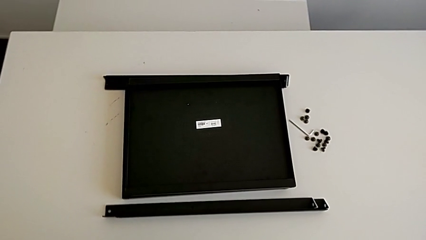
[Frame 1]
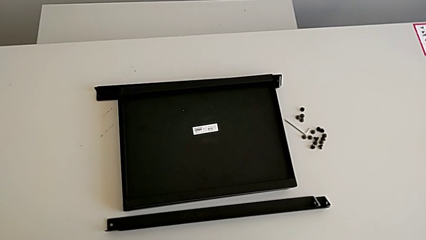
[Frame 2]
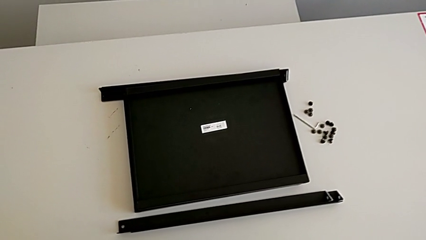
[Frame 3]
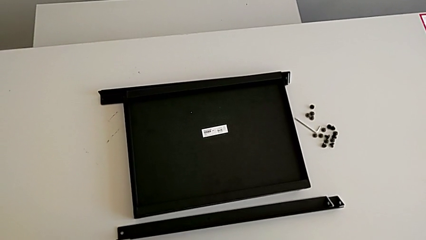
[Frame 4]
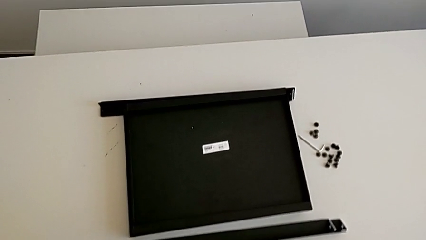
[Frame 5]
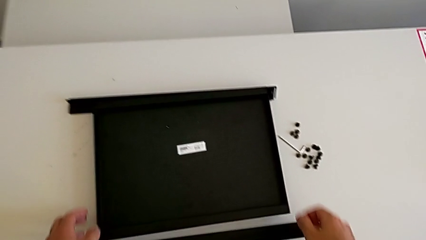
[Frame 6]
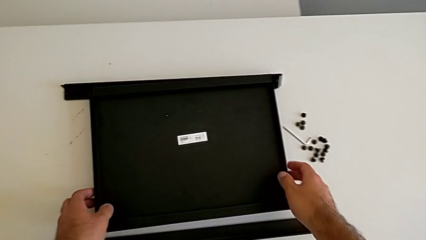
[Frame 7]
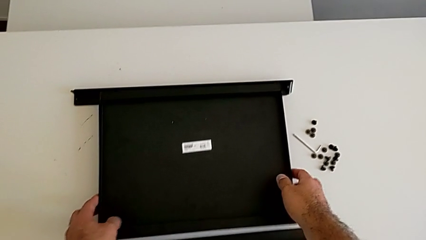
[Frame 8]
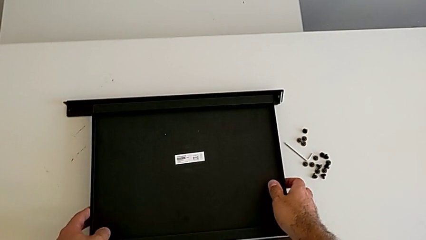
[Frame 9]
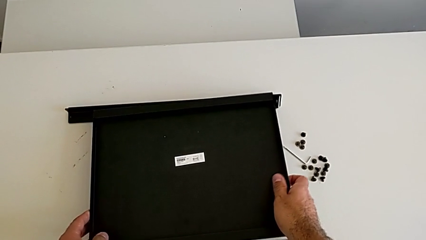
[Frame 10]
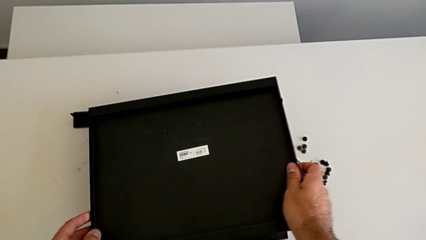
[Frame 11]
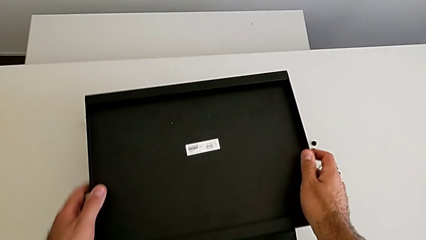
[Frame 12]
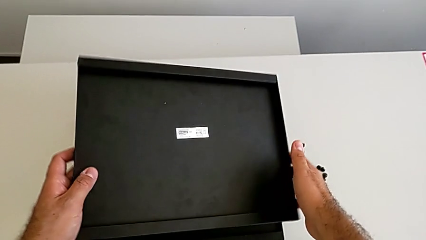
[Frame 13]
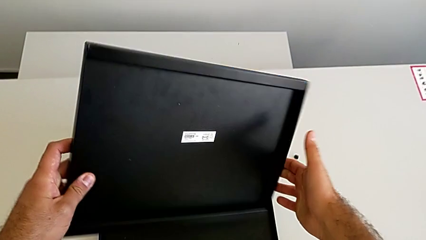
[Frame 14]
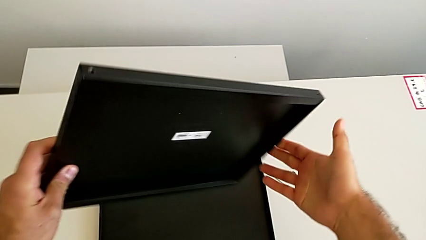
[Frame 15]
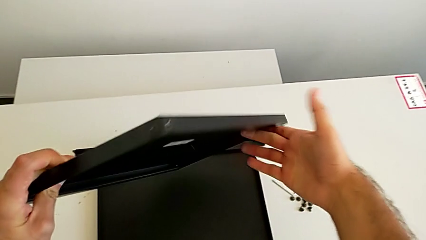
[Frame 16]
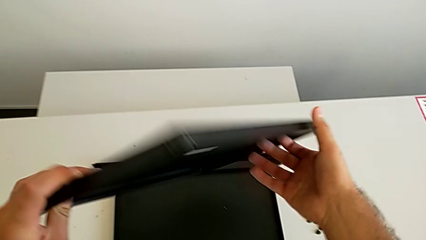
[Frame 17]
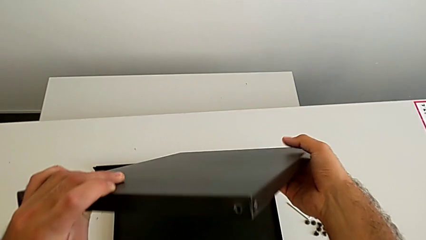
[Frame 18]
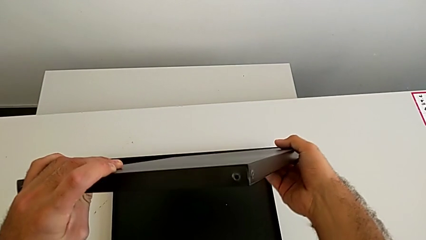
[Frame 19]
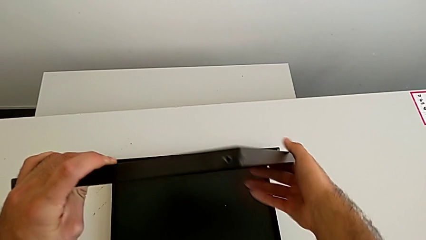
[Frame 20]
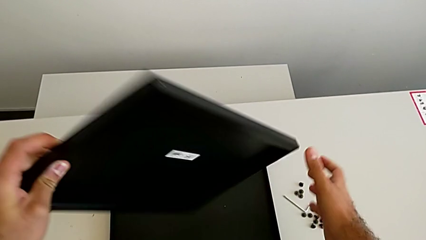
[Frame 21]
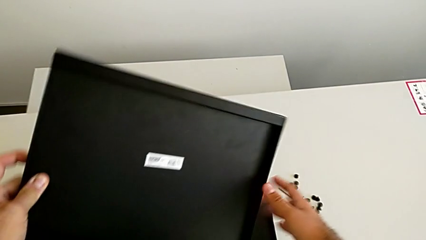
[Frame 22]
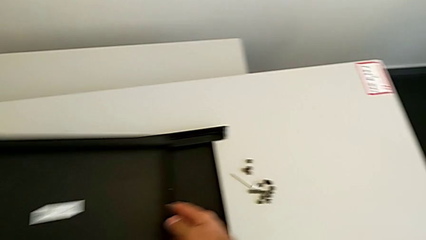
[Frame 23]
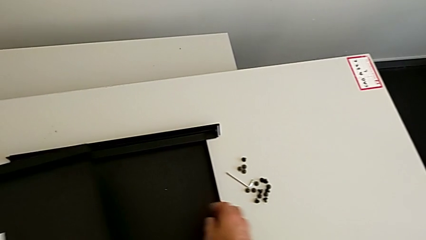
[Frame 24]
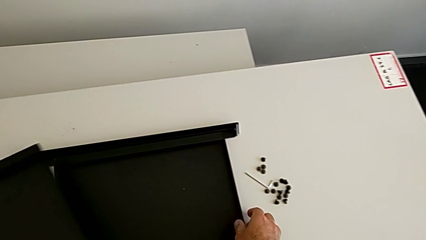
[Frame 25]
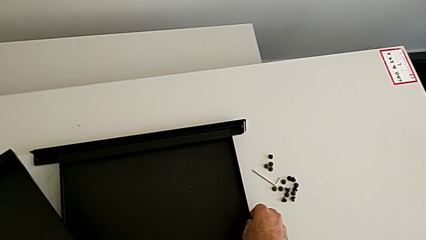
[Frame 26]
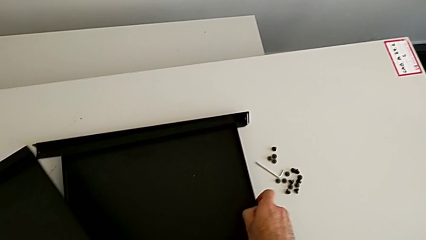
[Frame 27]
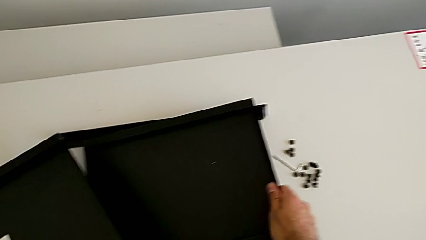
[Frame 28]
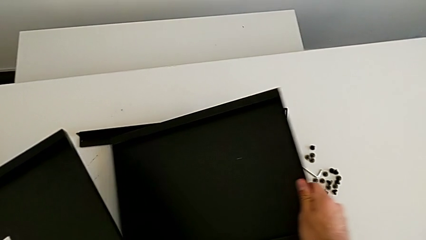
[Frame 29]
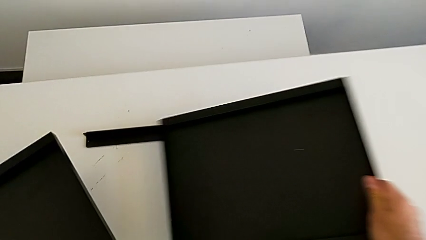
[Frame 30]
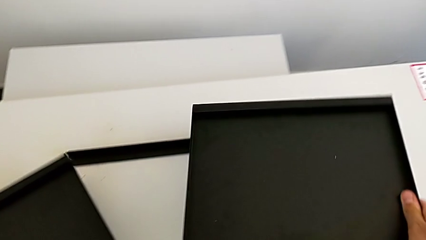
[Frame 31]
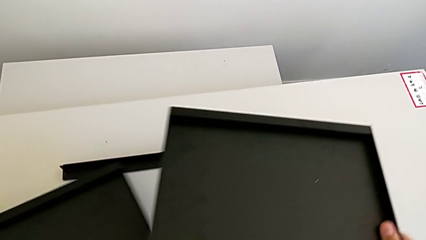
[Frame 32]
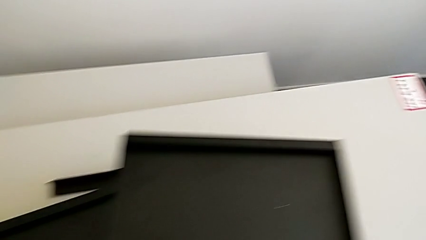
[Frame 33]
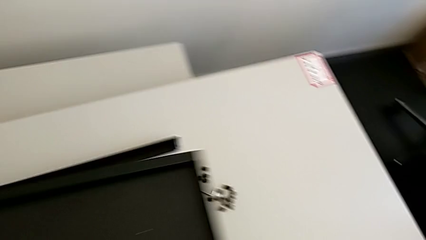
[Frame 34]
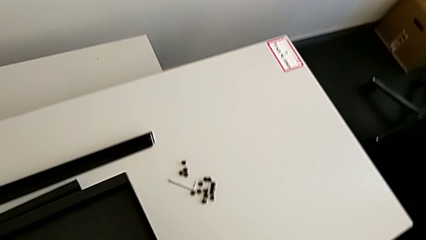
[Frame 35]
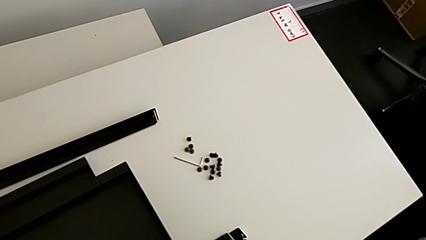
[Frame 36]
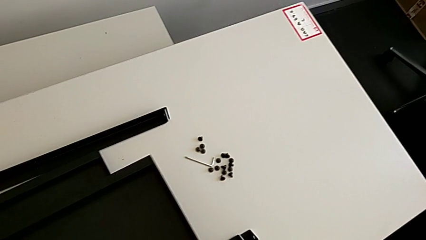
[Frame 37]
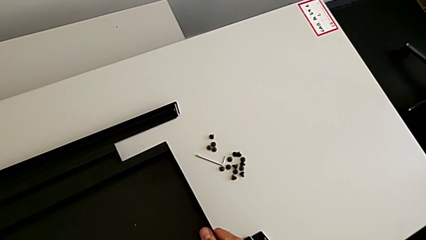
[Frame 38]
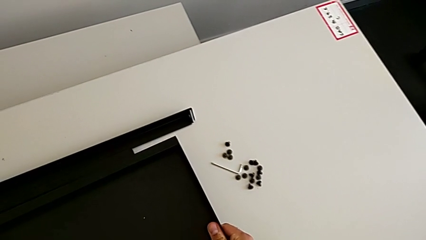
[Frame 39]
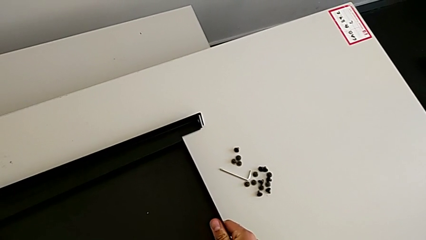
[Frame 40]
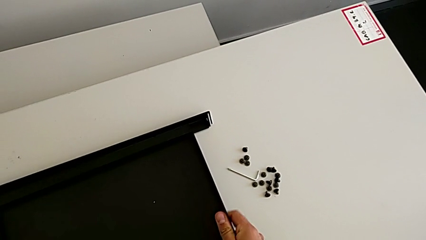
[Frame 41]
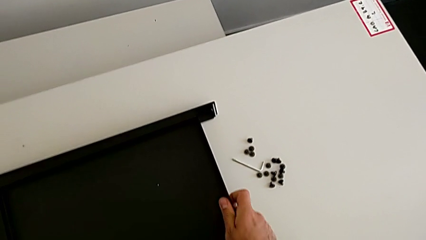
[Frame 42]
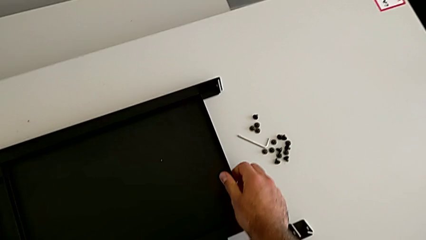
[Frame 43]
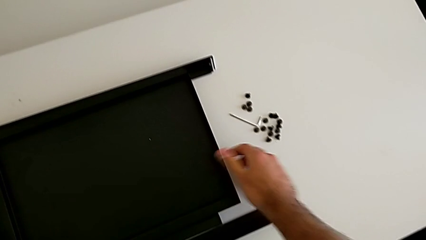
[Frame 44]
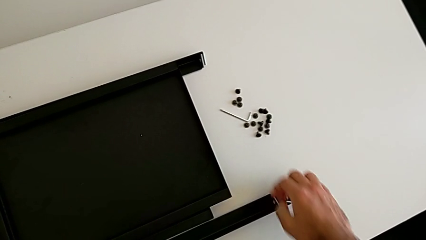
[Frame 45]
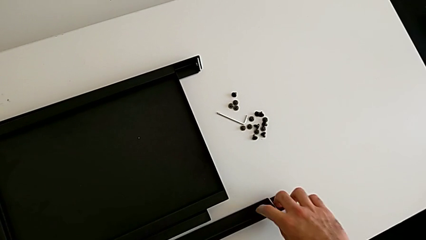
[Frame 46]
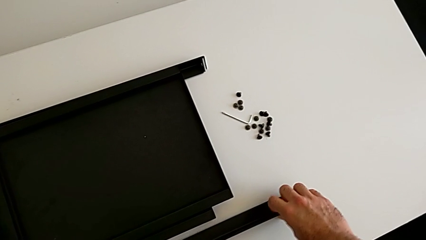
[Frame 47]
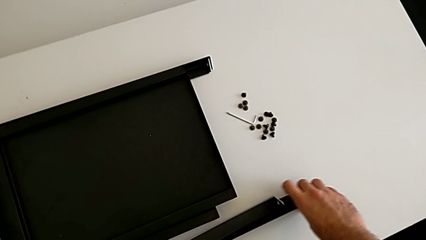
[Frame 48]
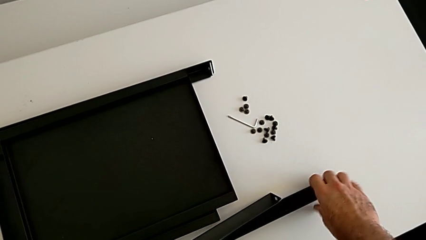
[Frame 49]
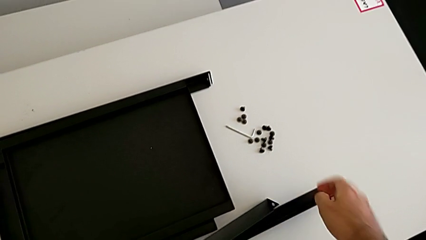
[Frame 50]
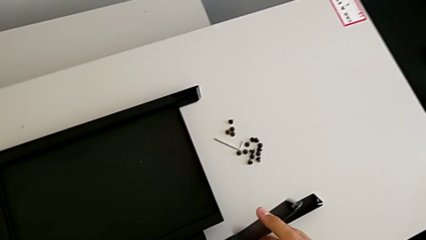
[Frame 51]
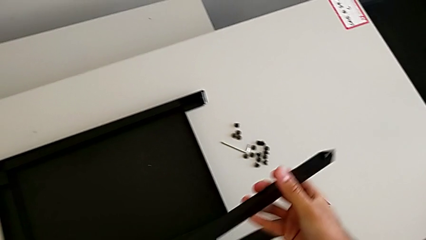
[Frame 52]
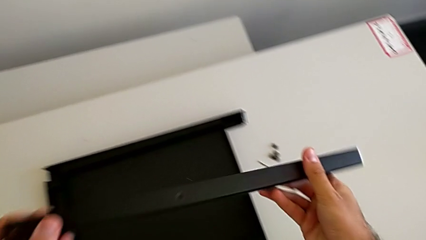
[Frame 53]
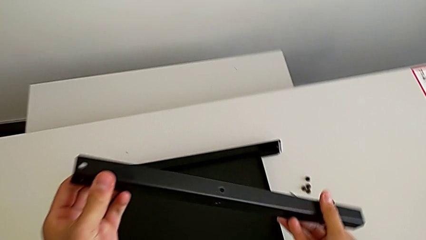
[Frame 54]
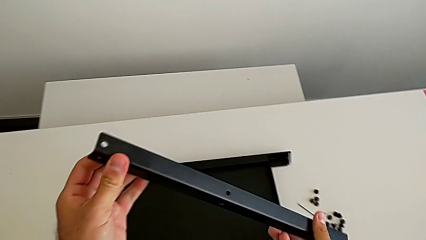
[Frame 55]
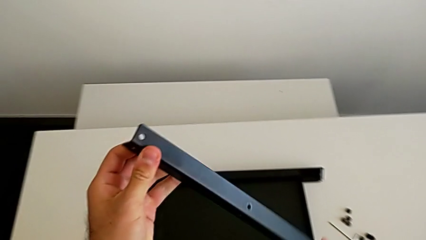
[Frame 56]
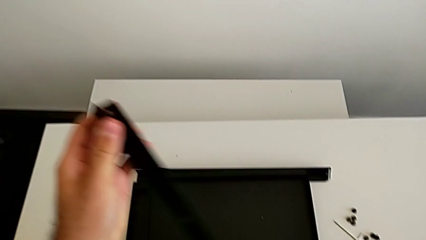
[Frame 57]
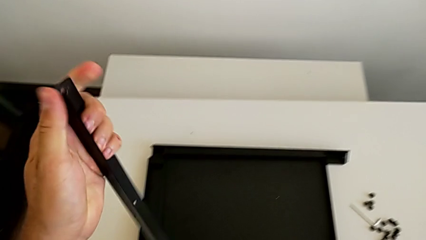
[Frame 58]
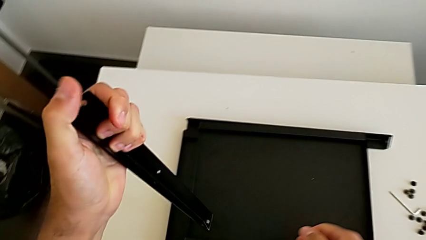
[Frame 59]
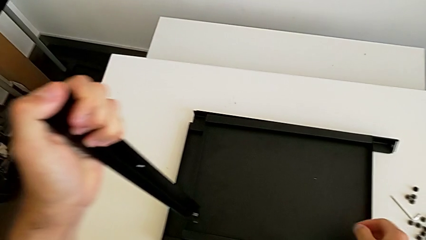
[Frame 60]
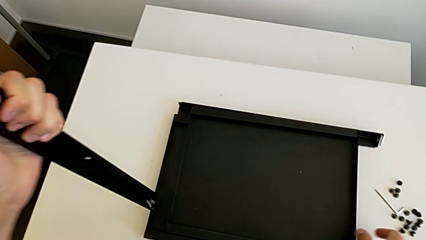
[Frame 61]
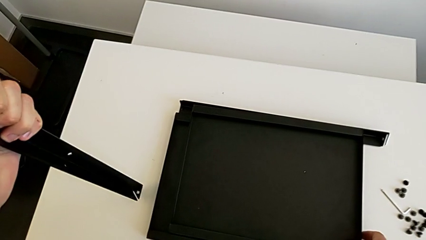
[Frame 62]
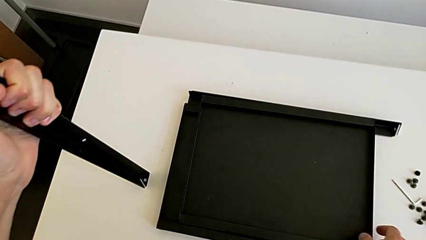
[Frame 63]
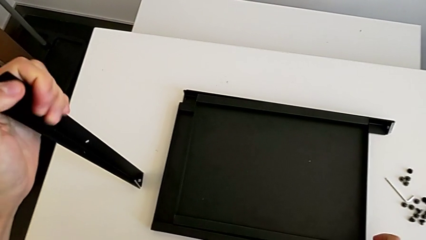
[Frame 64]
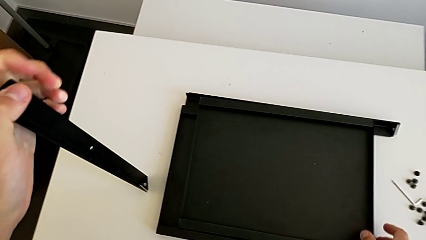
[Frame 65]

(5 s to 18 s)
The camera wearer inspects the furniture regularly. They approach the tray, grab it, rotate it, grab it, place it, grab the leg and inspect it.

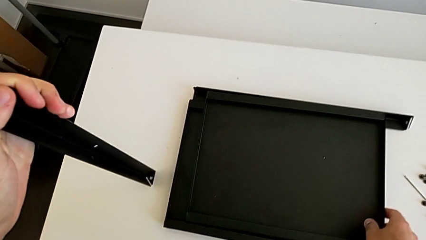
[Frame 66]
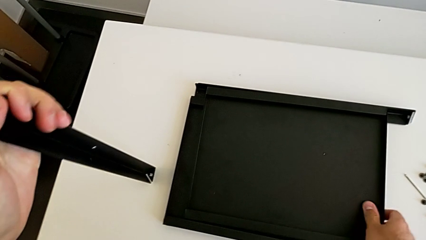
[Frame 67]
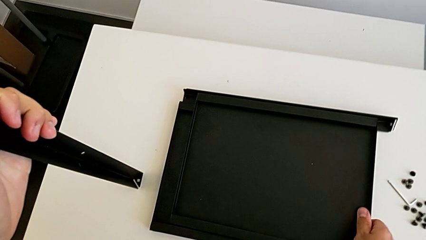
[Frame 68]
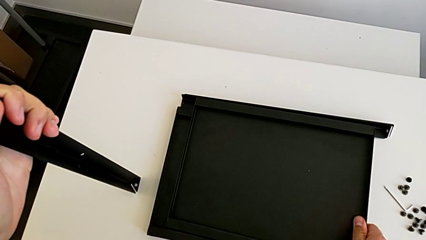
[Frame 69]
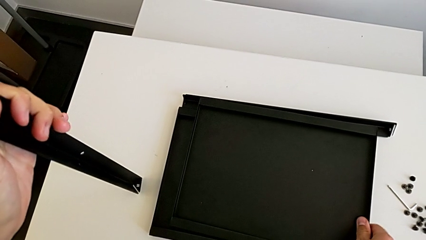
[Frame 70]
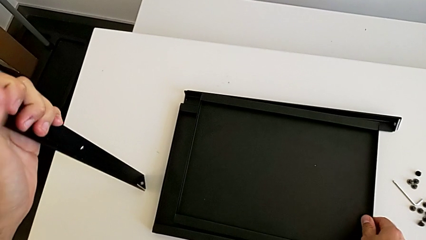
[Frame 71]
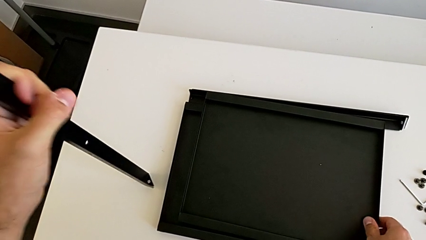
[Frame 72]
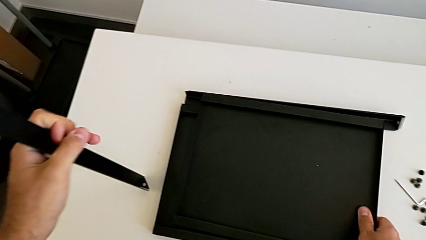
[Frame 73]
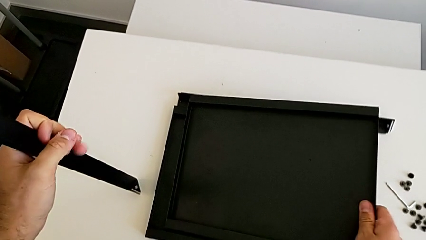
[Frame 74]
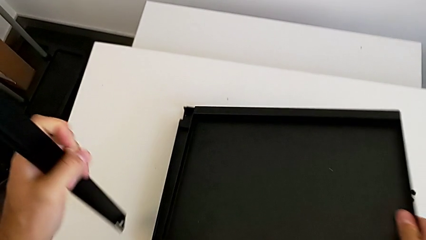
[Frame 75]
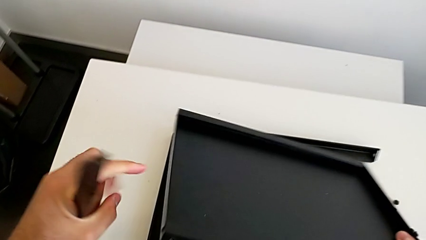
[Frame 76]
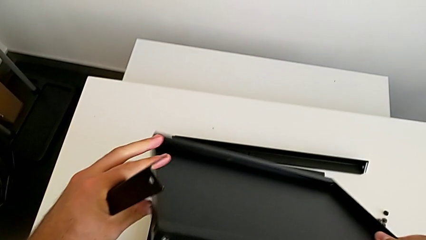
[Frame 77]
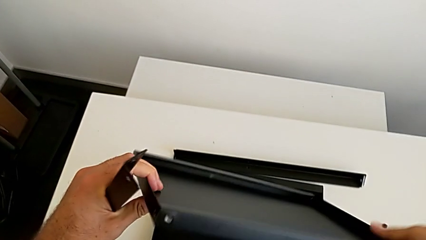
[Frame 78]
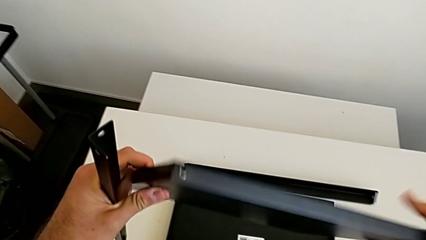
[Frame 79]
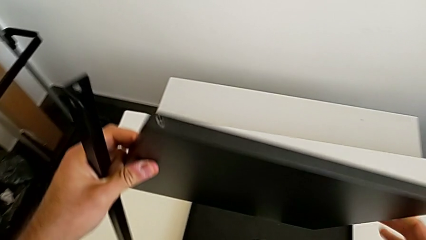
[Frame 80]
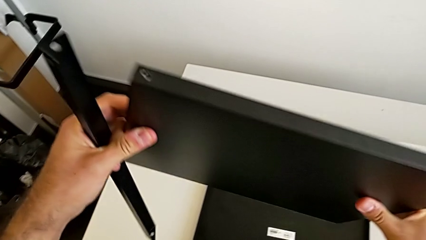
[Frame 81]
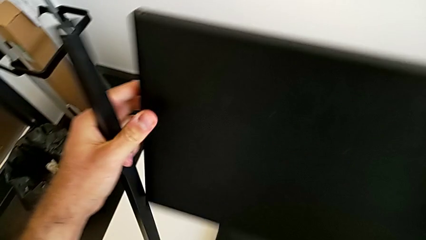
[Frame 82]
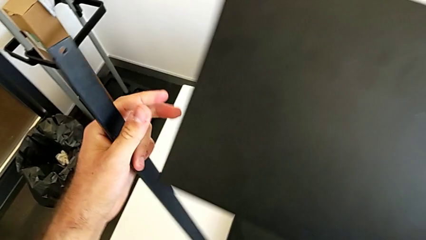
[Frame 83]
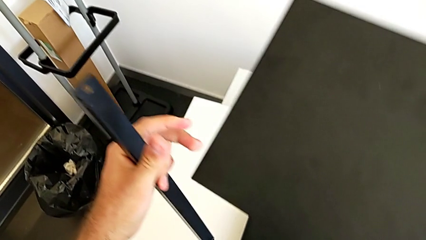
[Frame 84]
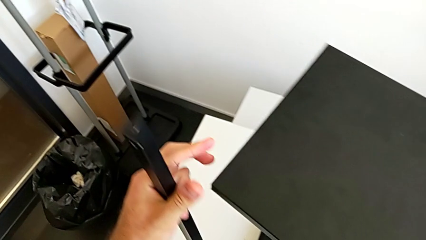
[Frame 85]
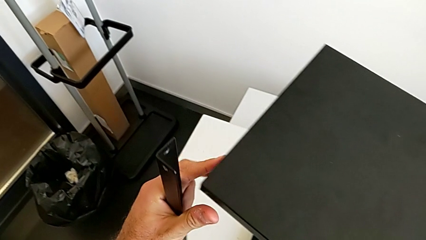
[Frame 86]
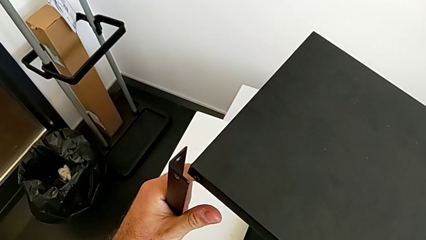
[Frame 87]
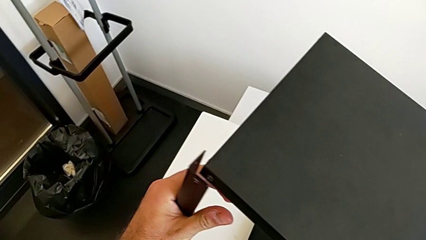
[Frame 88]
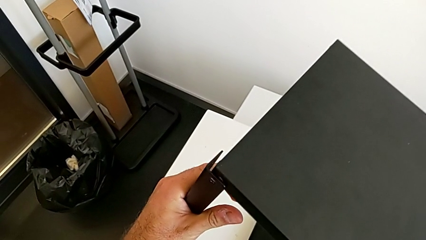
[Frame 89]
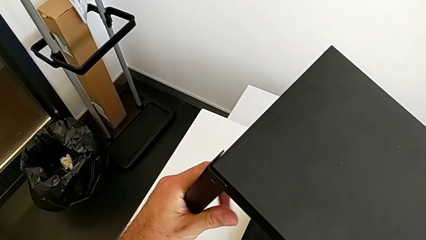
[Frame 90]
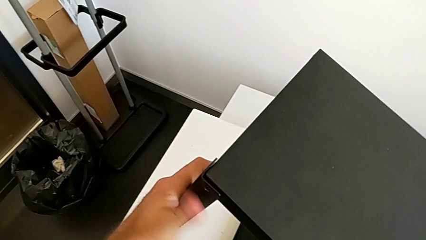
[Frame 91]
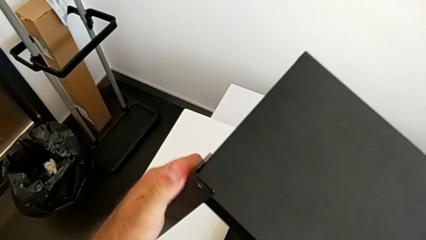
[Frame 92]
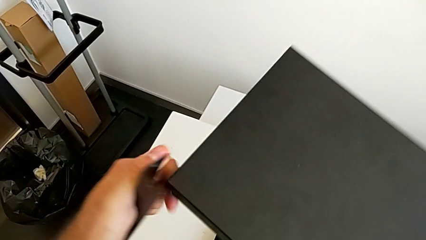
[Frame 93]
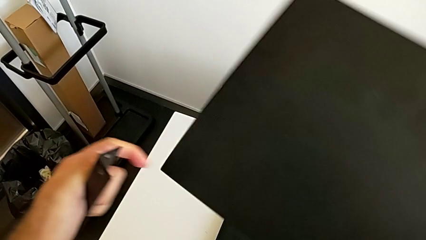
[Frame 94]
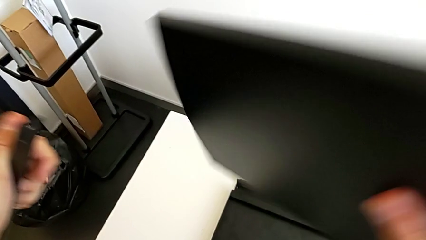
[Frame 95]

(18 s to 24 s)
The camera wearer is screwing the first leg onto the tray. They grab the tray, rotate it and align the first leg.
